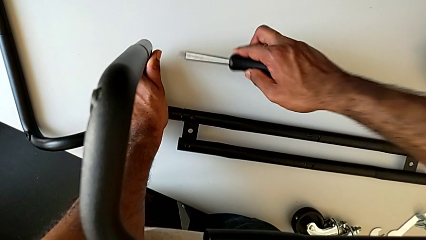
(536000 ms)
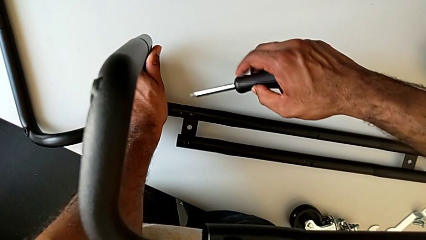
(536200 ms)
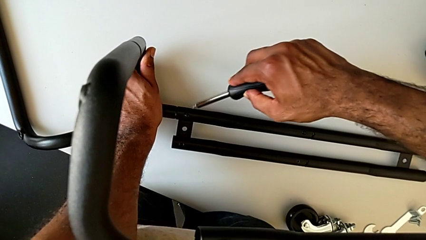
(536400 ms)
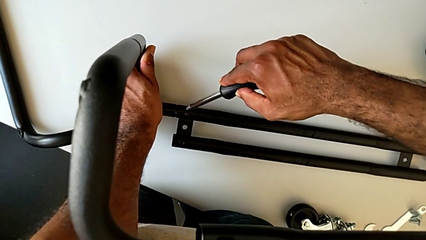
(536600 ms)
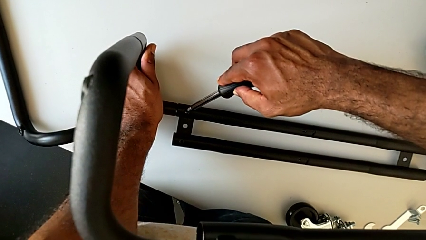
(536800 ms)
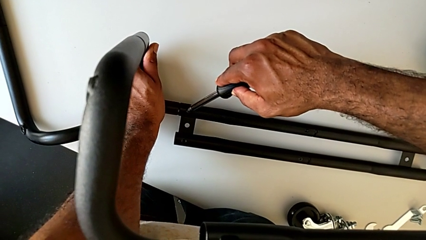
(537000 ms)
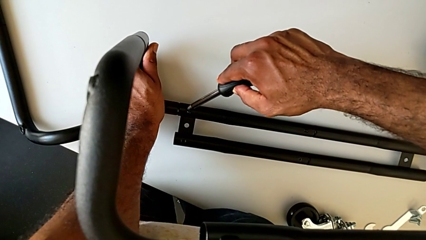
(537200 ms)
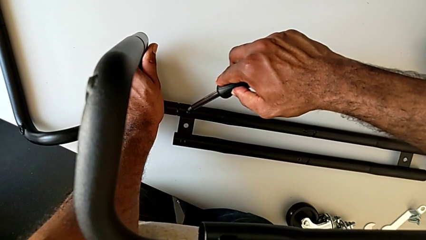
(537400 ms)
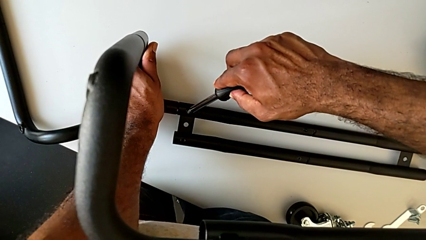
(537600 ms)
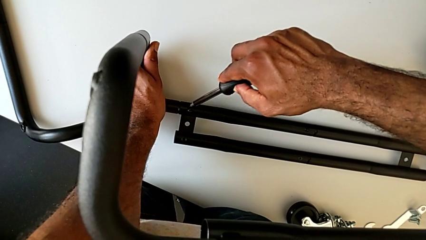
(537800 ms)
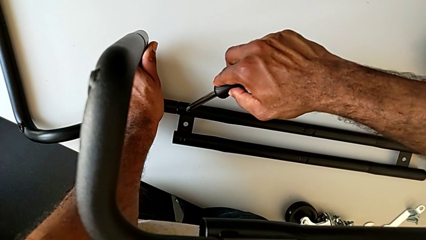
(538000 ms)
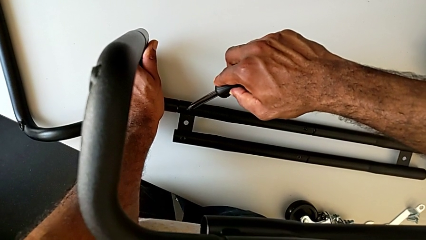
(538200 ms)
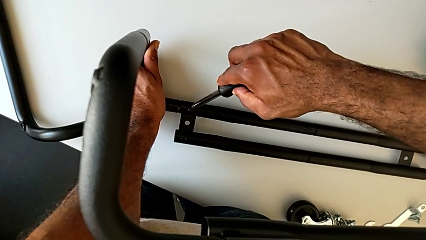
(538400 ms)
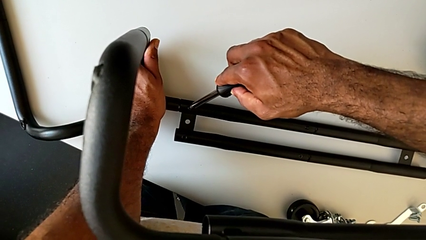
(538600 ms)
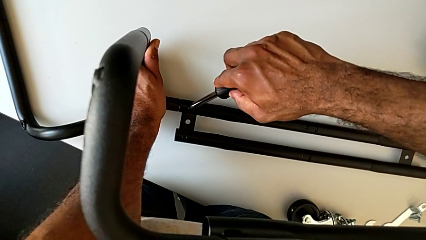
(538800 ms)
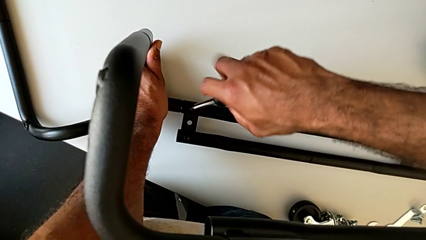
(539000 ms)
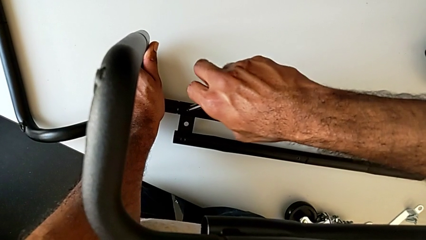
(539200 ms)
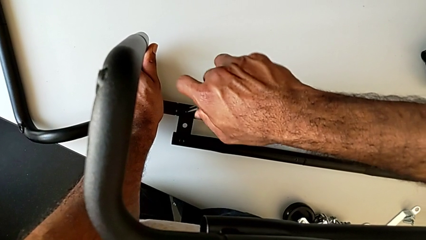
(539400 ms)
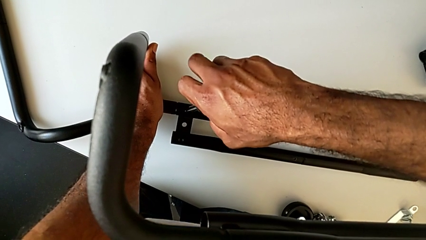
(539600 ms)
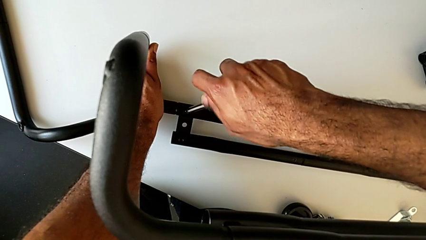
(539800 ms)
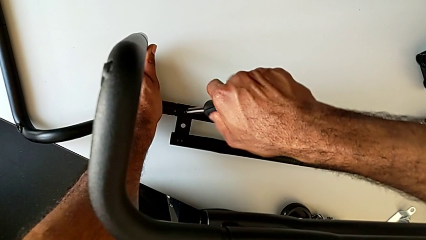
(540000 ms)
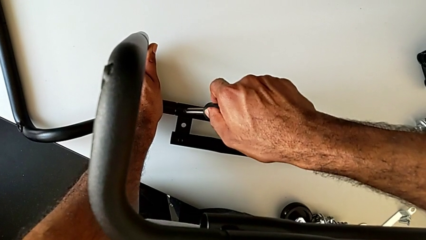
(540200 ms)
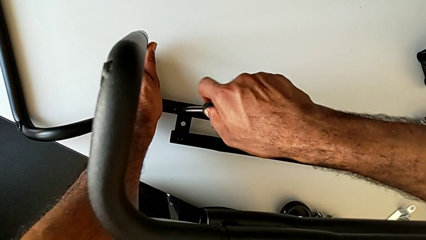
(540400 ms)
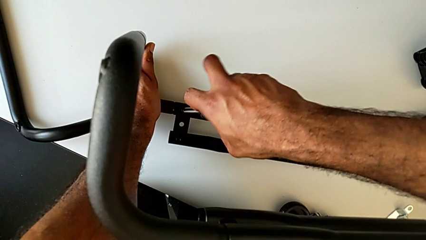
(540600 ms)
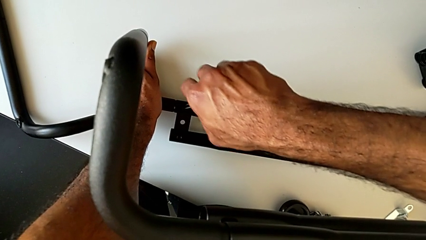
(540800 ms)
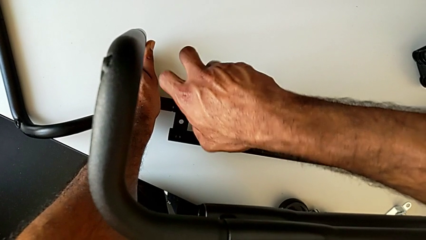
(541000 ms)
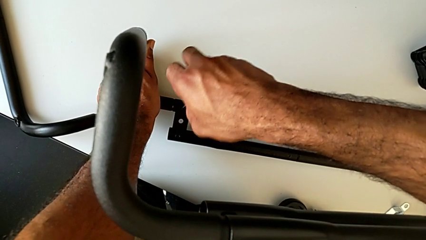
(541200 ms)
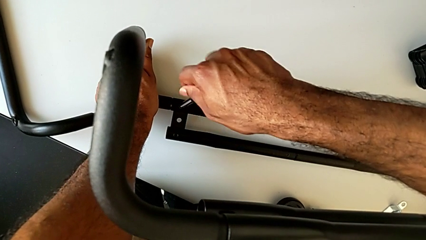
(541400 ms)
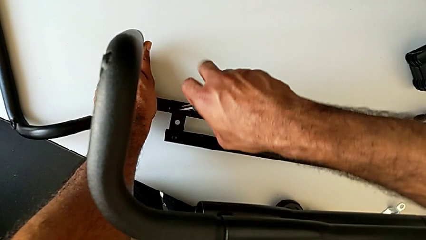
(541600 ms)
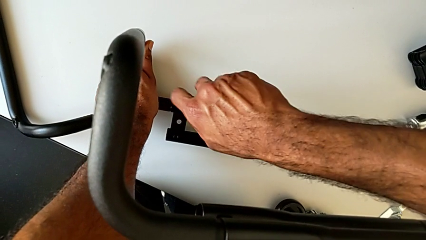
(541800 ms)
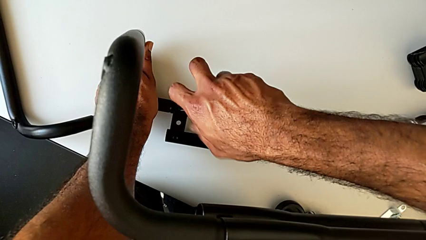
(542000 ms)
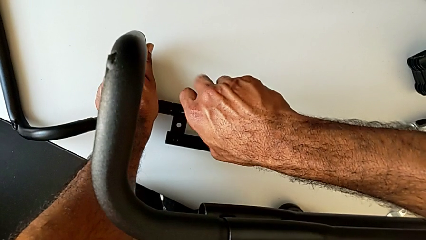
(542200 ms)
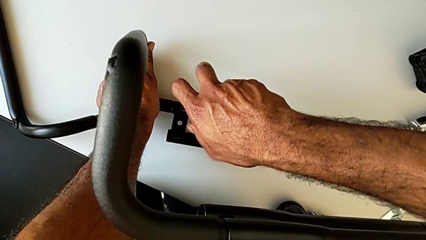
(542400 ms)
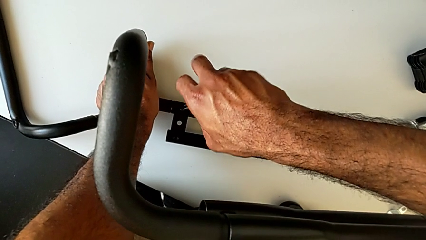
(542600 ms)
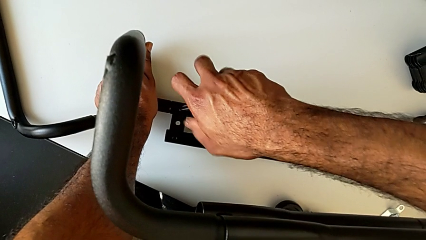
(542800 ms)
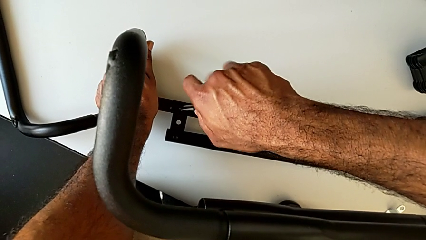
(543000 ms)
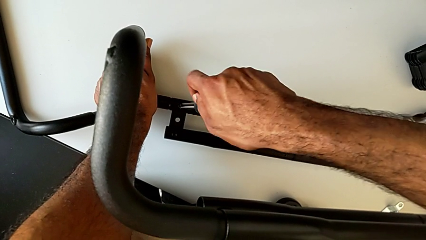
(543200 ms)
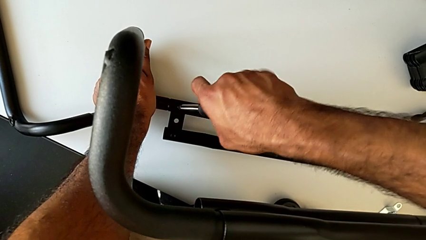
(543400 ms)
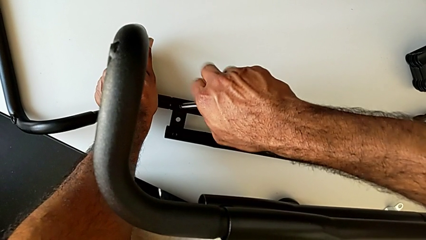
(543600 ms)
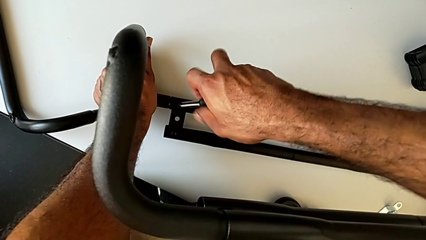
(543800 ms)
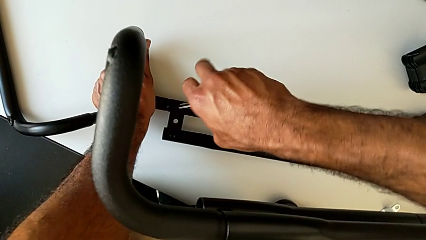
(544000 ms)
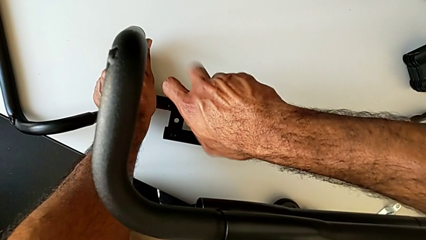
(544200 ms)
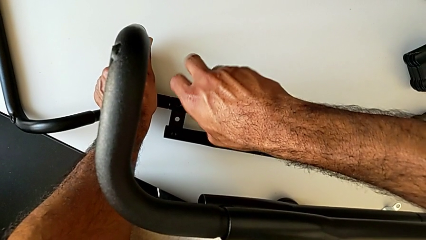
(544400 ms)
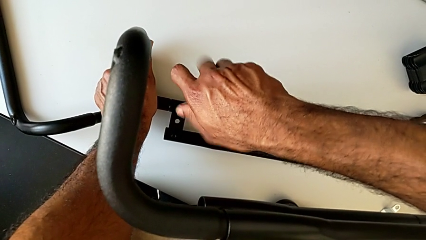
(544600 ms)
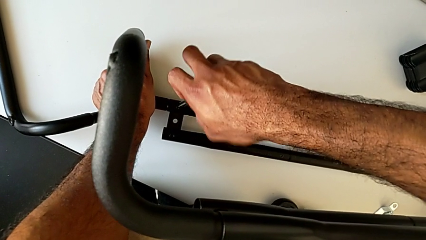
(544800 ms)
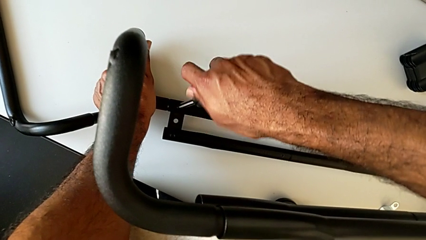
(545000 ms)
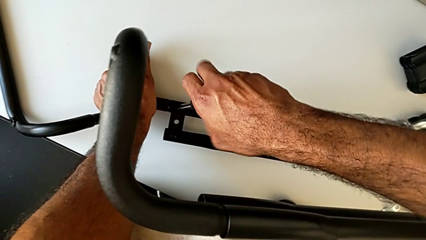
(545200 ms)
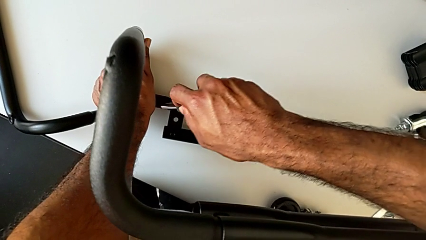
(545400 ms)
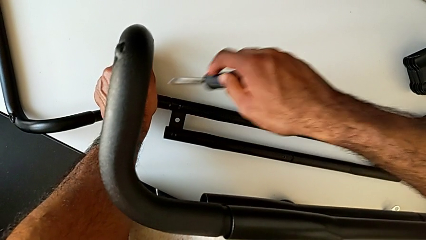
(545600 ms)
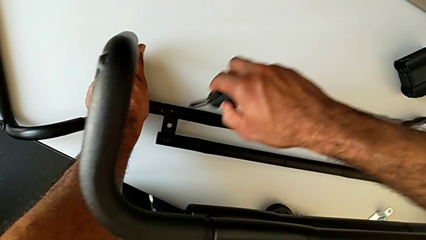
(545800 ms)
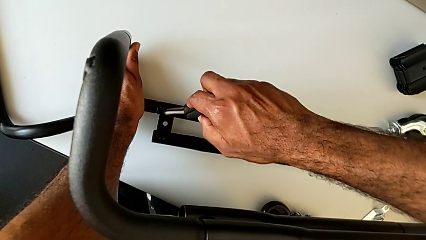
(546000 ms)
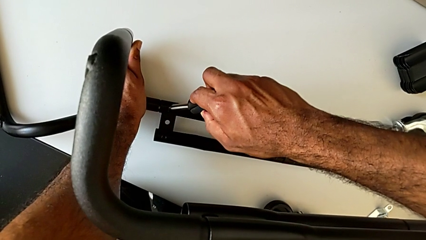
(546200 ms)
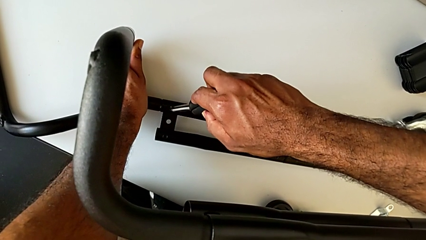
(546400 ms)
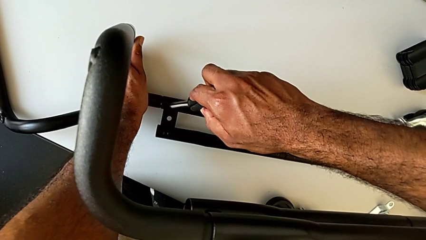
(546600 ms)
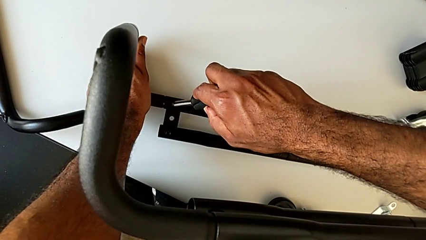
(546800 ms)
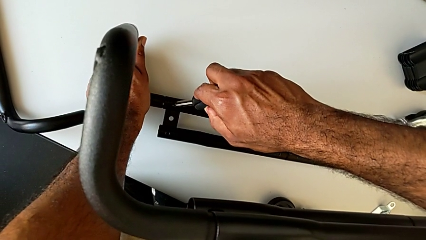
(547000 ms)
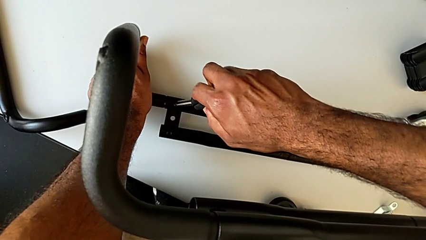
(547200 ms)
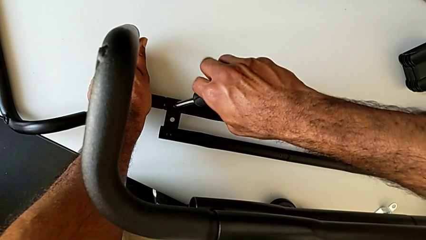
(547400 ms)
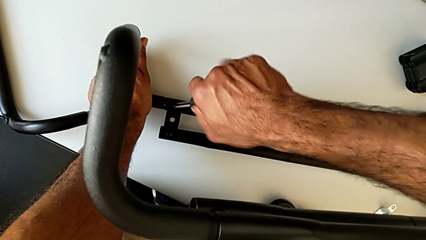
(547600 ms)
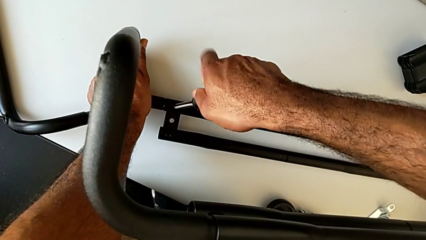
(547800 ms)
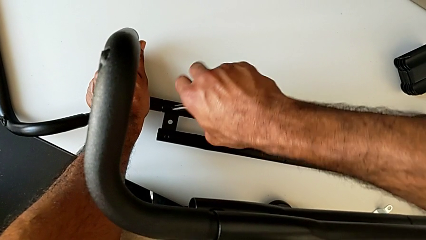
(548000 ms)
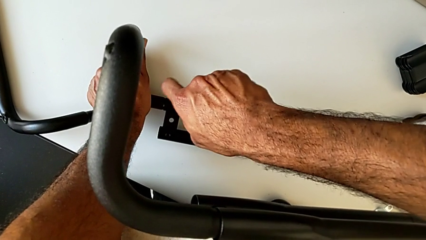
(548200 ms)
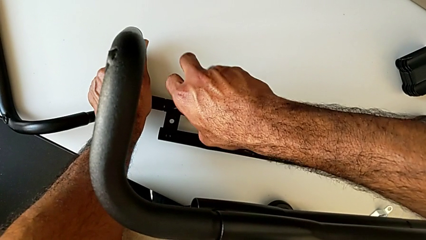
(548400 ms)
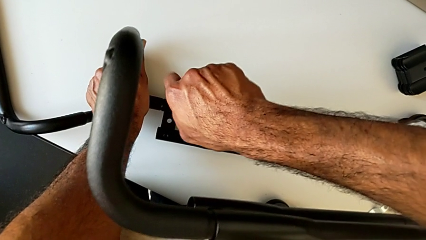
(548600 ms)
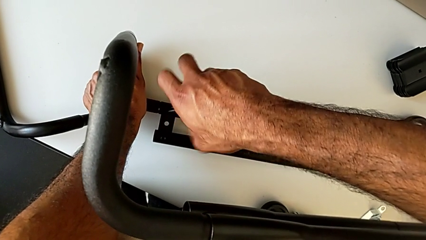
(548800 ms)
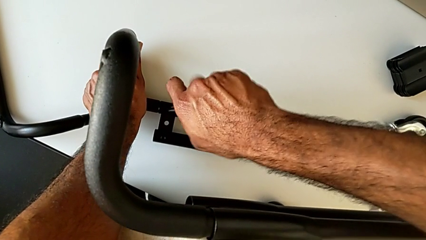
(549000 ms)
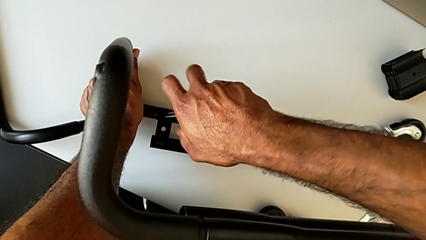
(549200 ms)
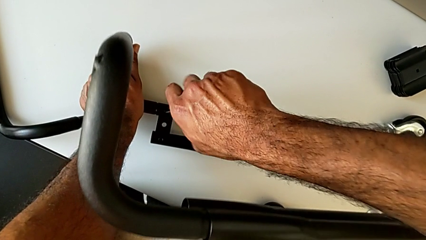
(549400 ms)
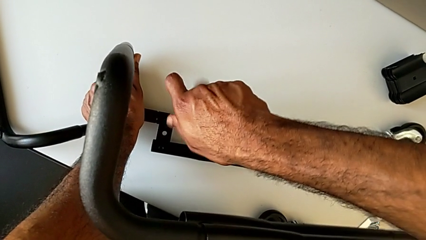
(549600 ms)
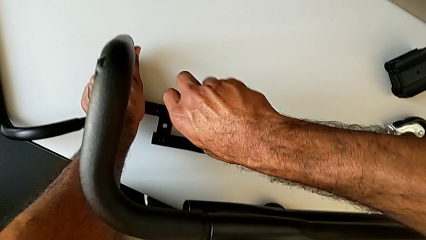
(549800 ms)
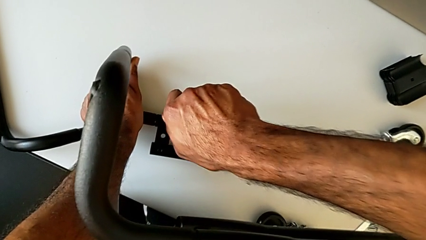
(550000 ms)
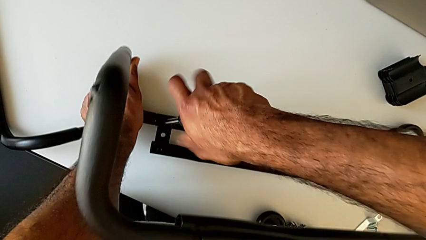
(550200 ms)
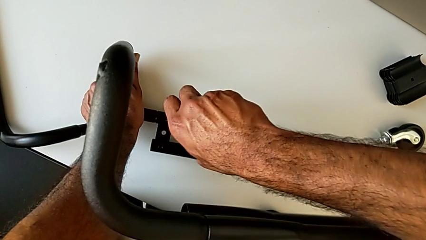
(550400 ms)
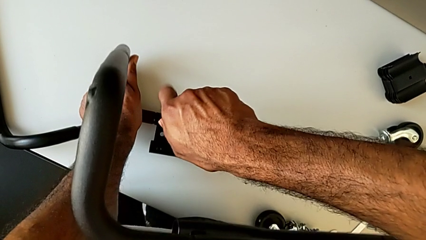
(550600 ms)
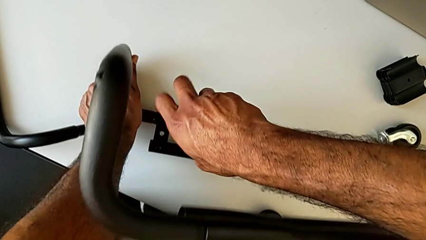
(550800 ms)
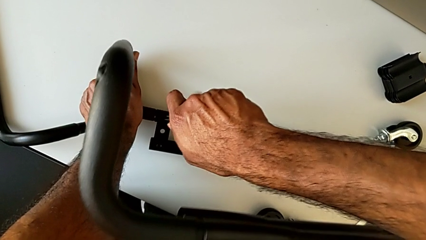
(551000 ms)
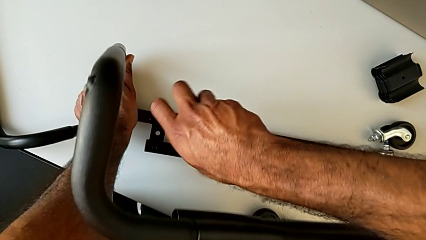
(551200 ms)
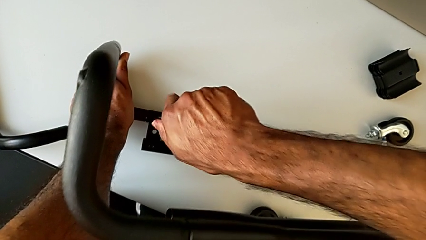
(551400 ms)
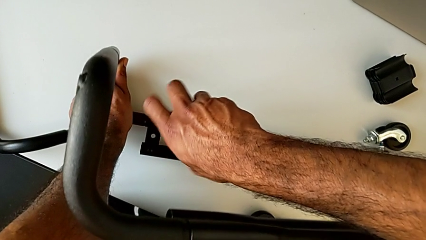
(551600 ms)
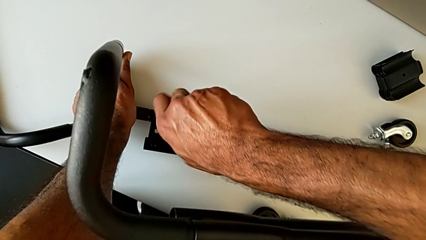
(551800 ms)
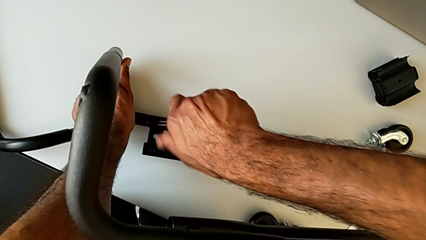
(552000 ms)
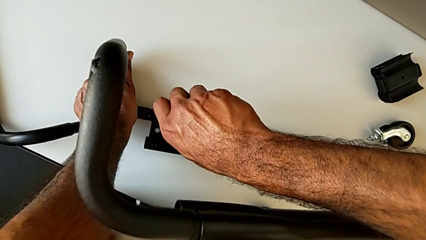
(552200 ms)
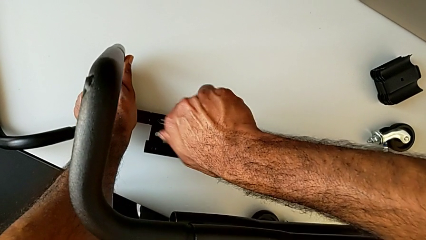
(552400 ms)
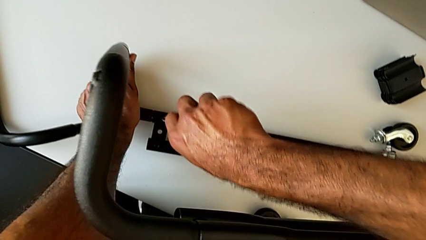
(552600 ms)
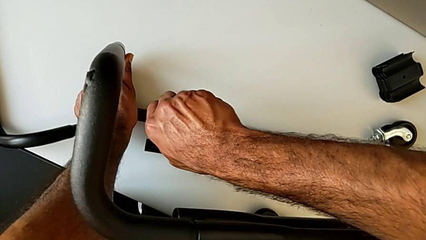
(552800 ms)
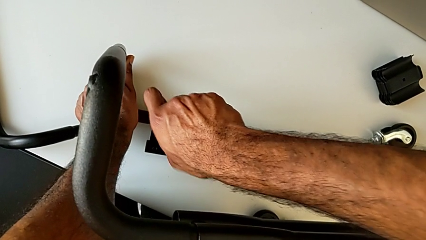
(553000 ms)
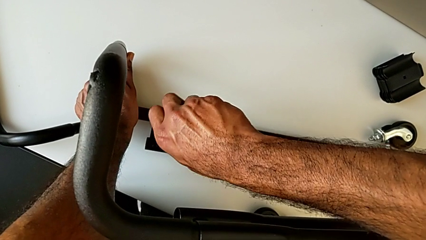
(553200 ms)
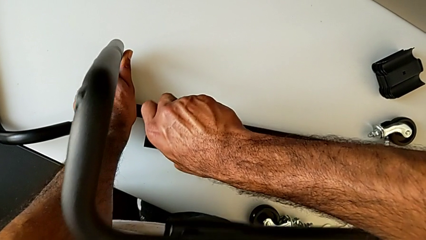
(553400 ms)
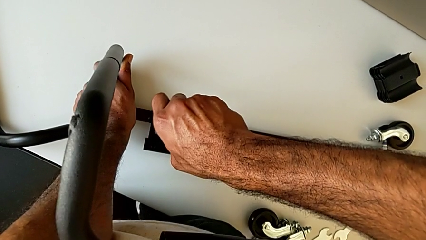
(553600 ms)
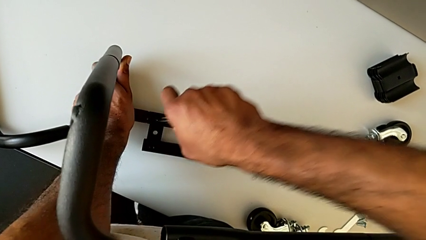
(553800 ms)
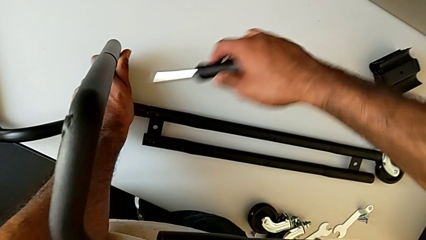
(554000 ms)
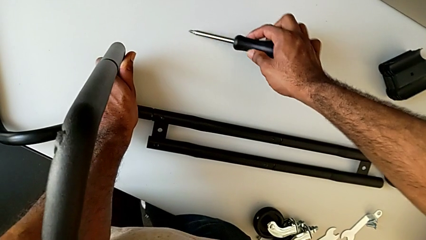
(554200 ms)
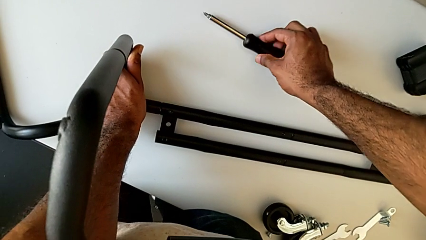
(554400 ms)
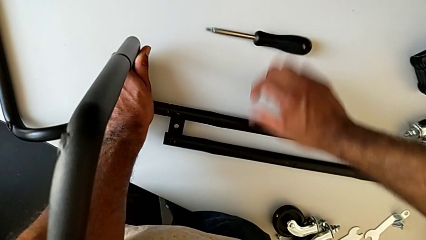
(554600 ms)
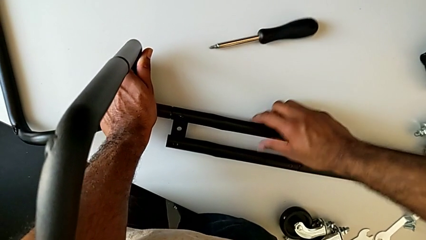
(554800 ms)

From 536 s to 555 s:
The camera wearer is assembling the base frame with the side bars. They insert the screwdriver, screw the first screw, disassemble the screwdriver and place it.
